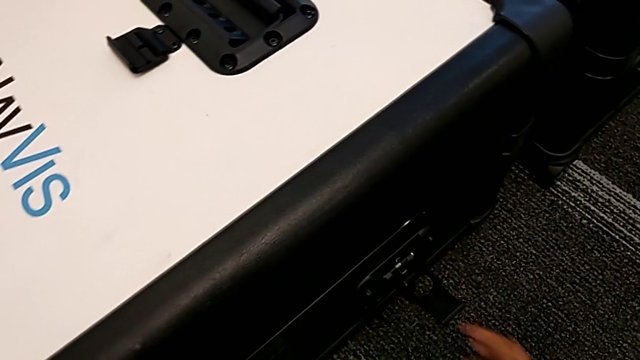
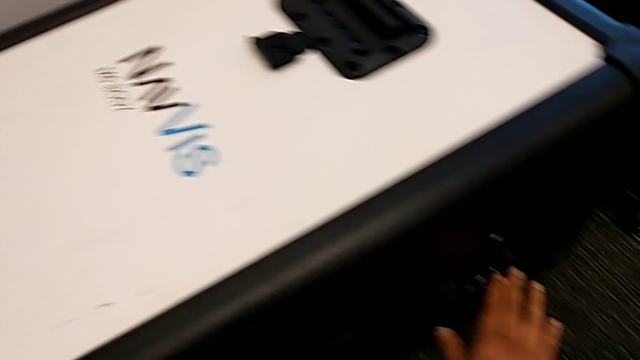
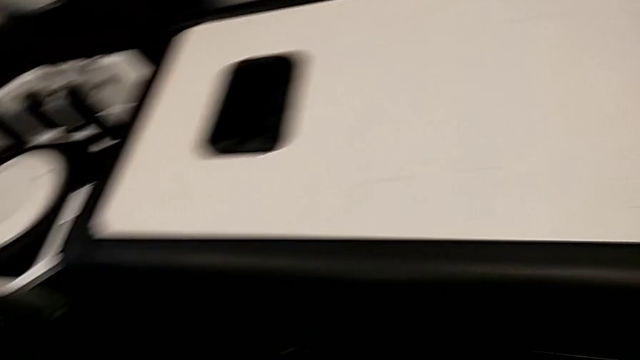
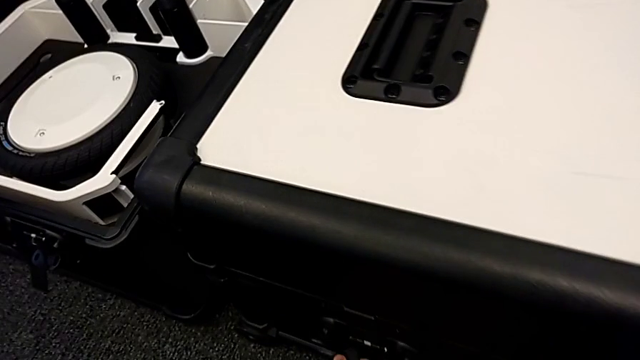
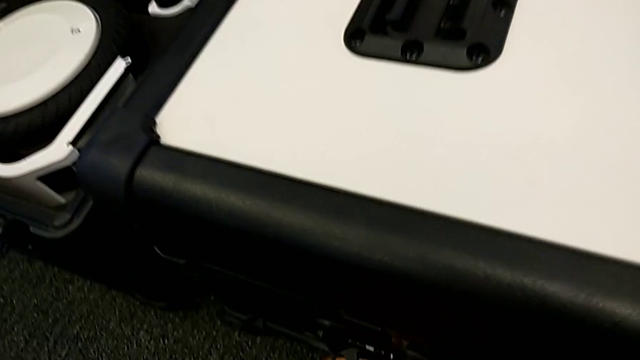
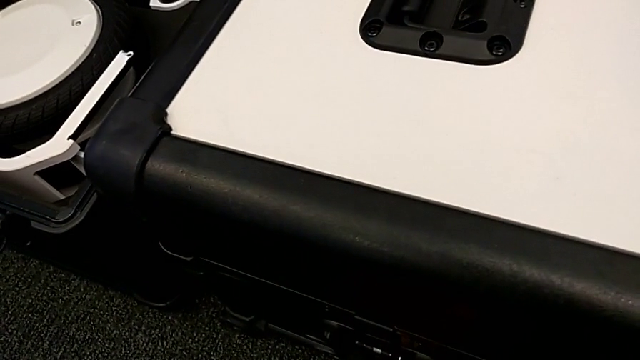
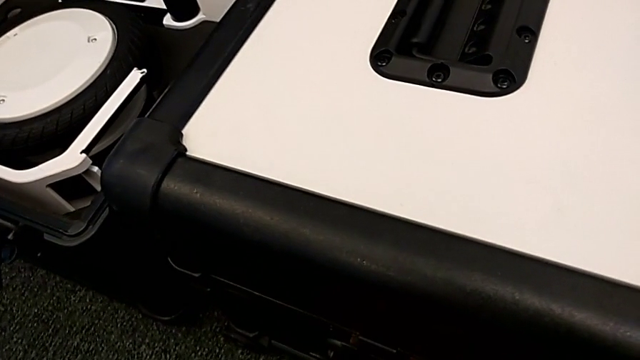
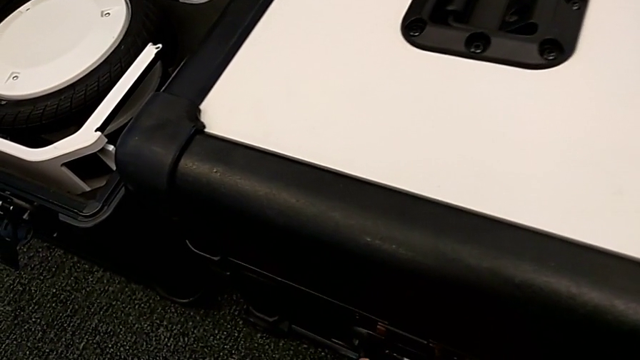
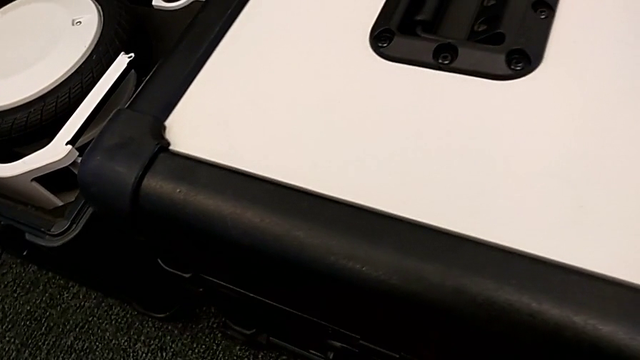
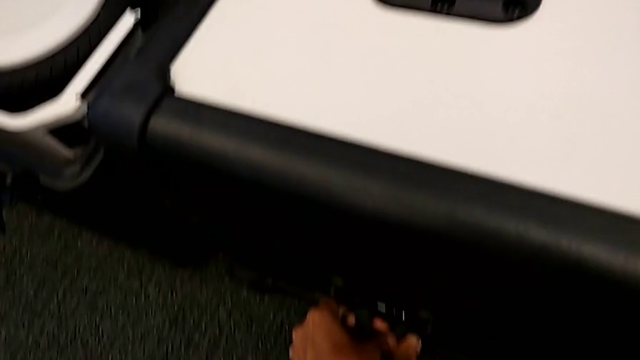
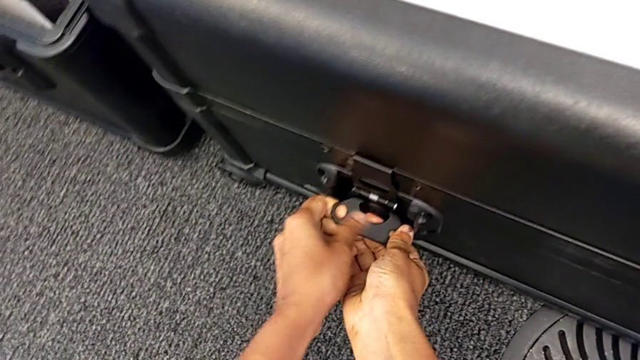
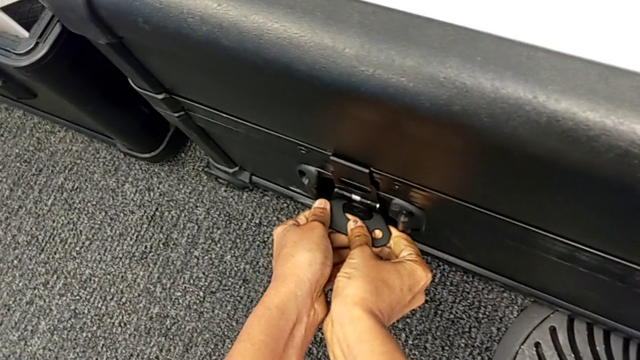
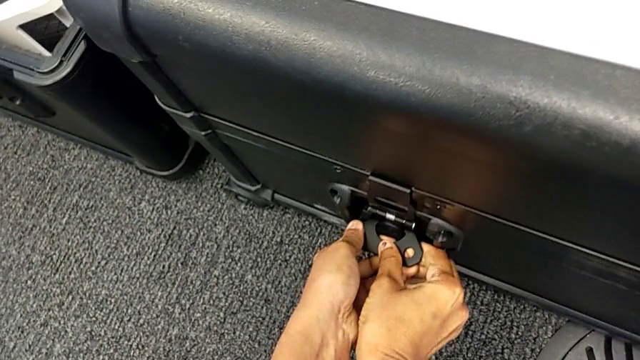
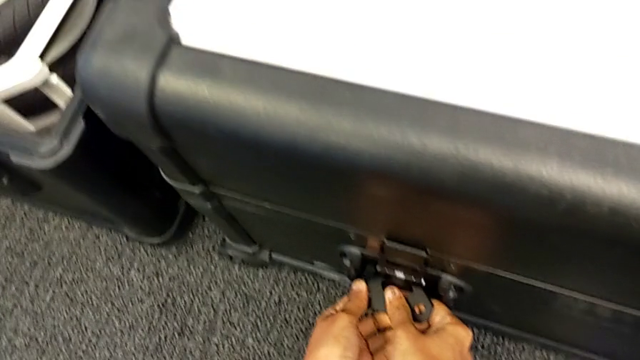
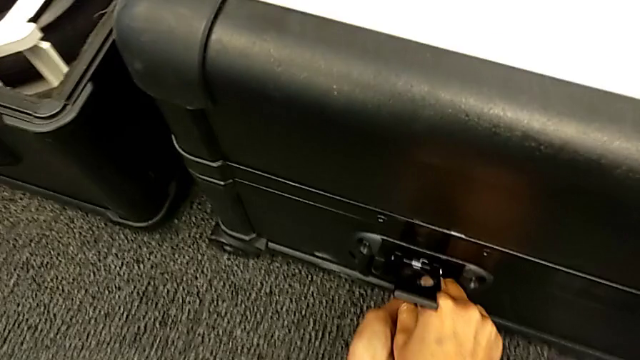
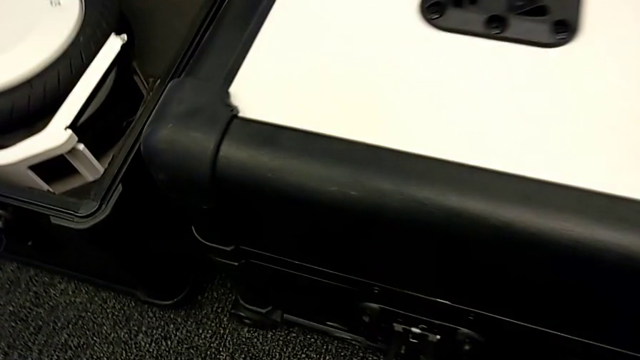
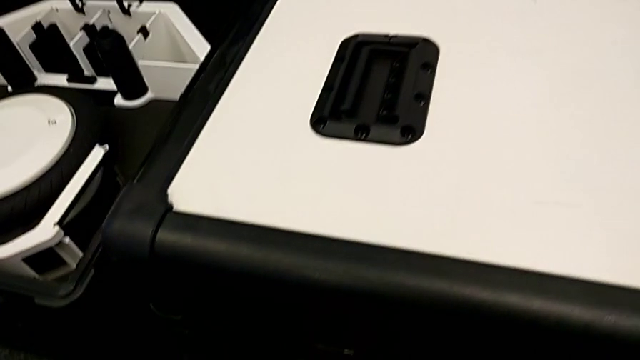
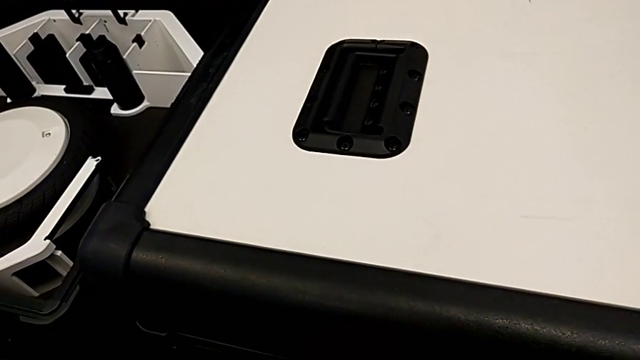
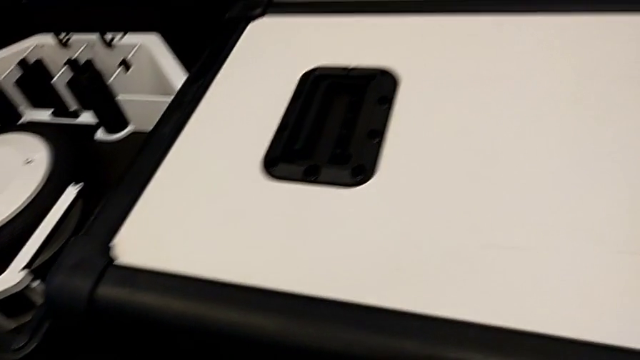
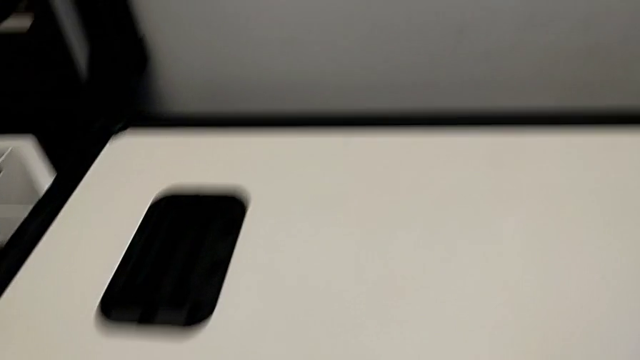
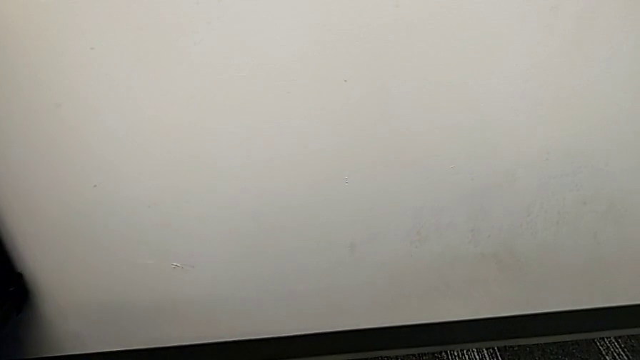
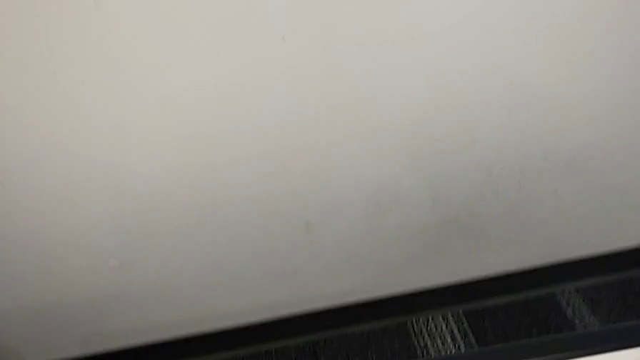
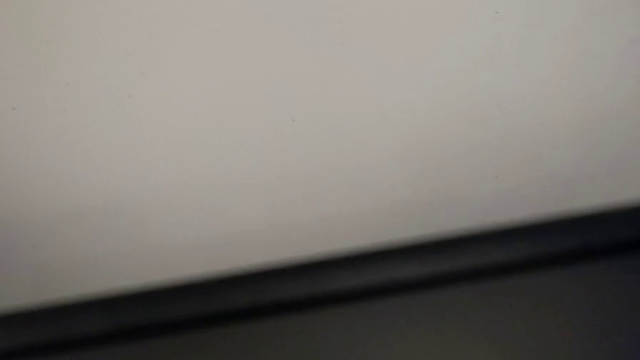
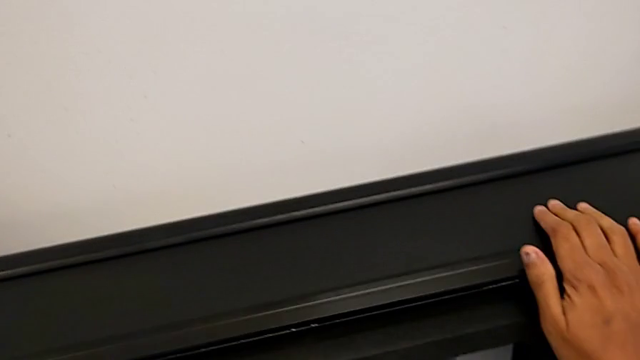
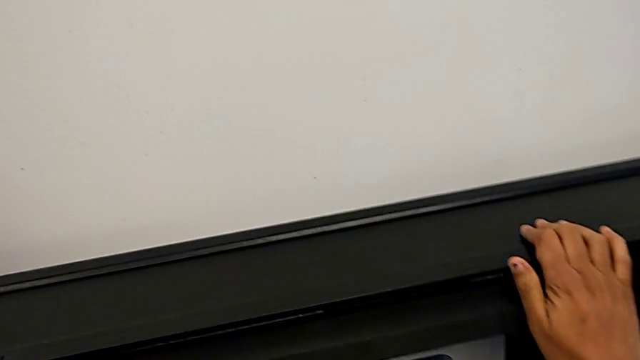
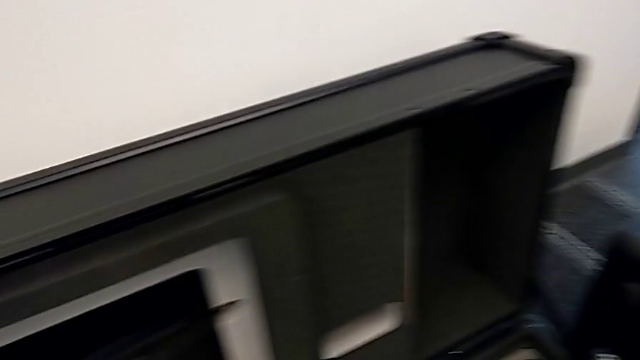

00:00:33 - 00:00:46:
The camera wearer is opening the boxes. They pull the first box lock, unlock it, unlock the second box and open the second box.

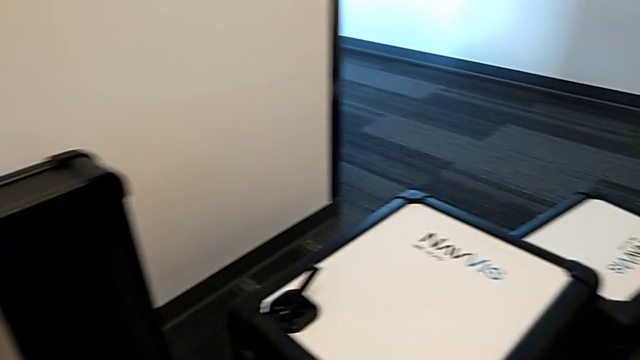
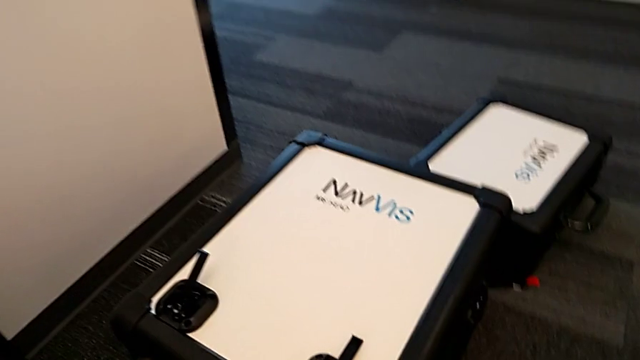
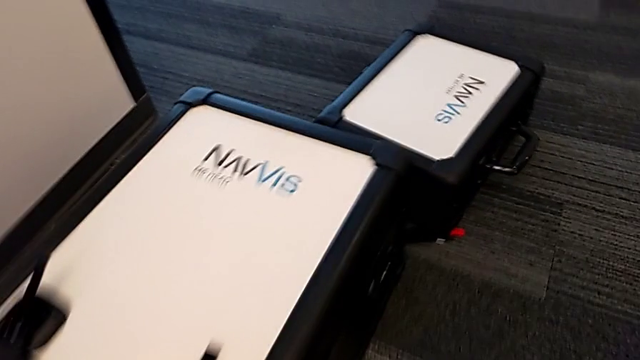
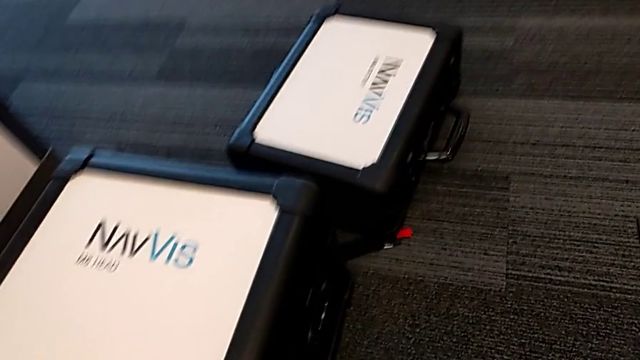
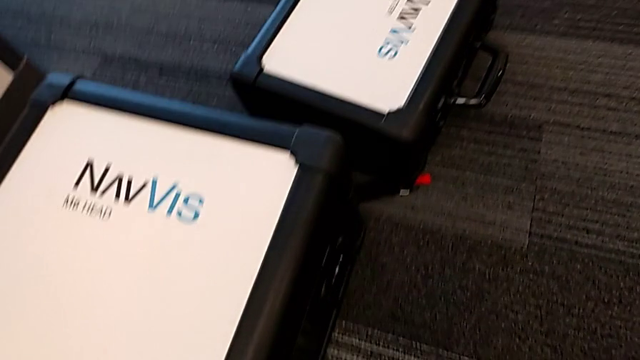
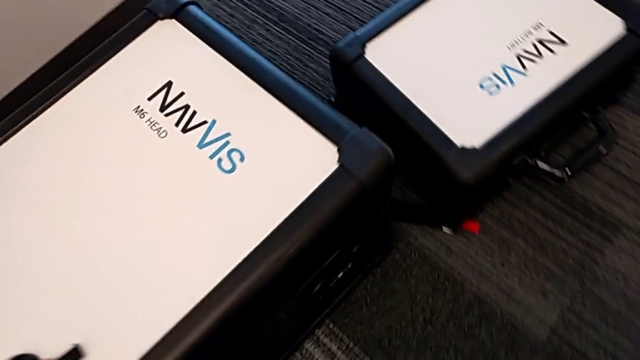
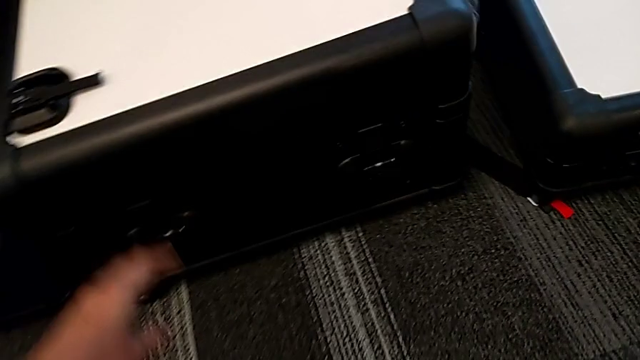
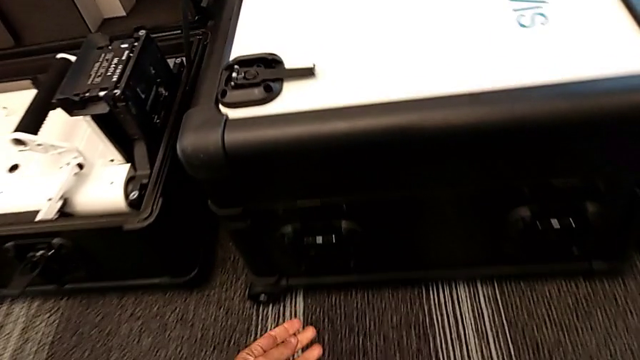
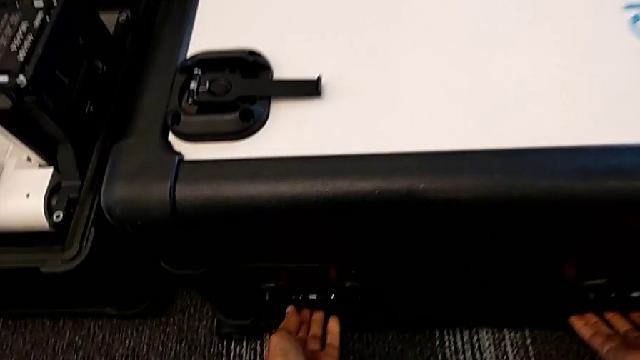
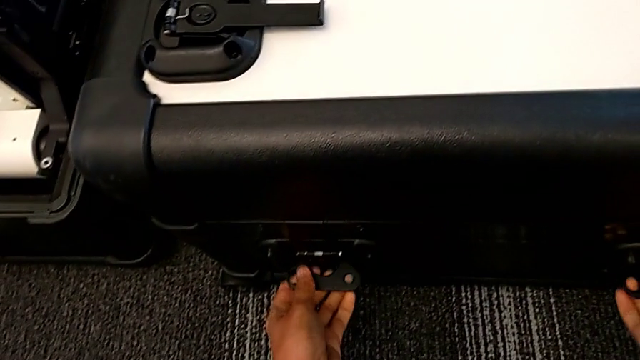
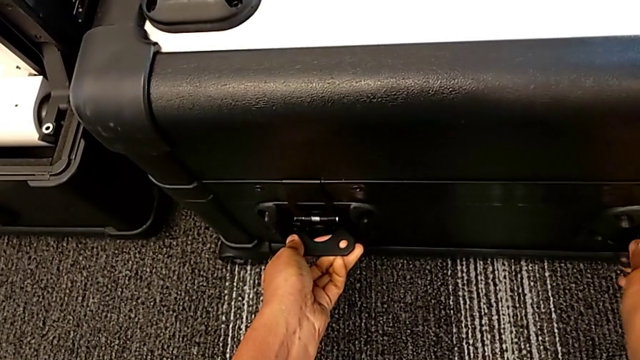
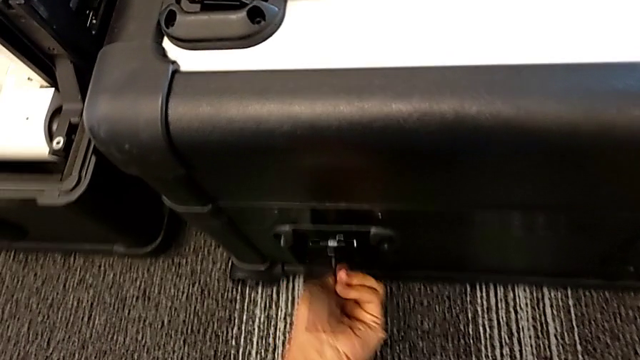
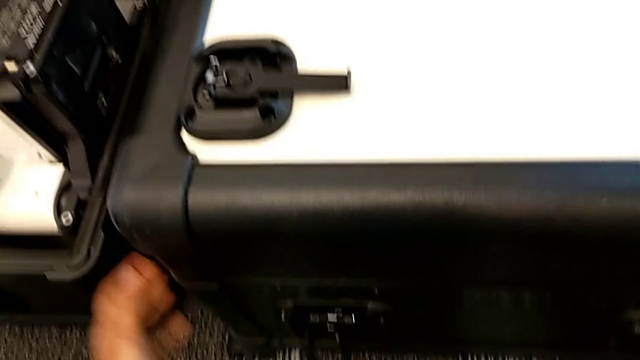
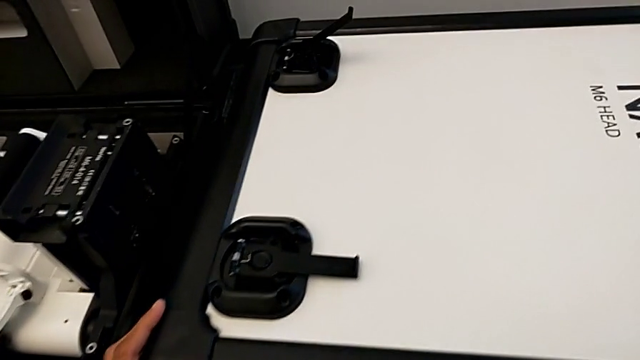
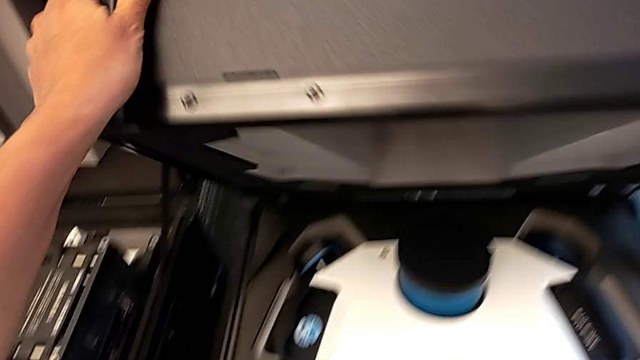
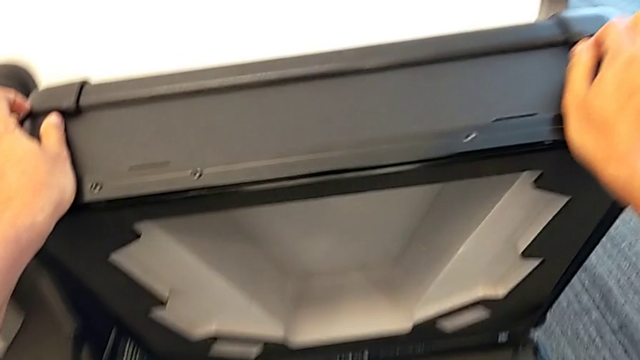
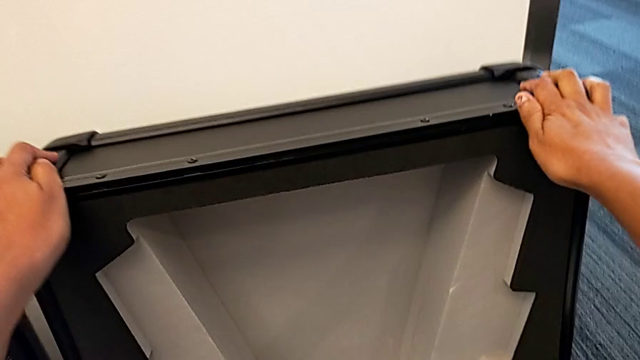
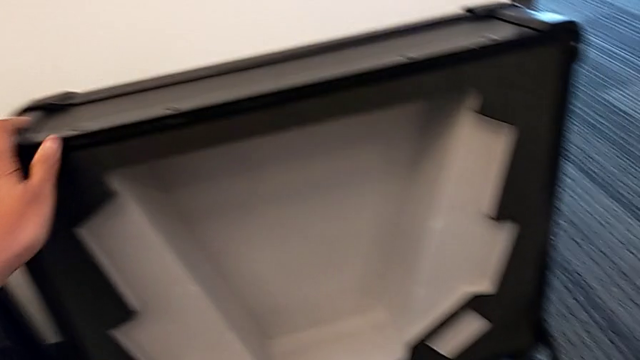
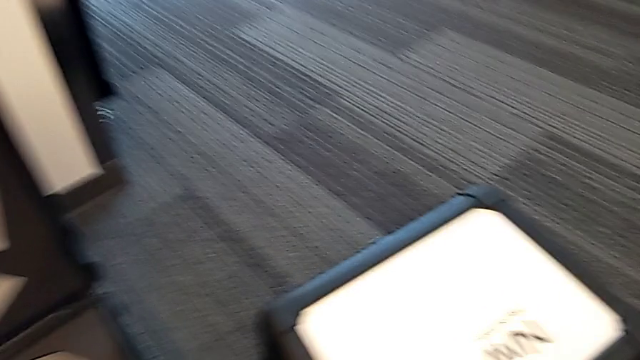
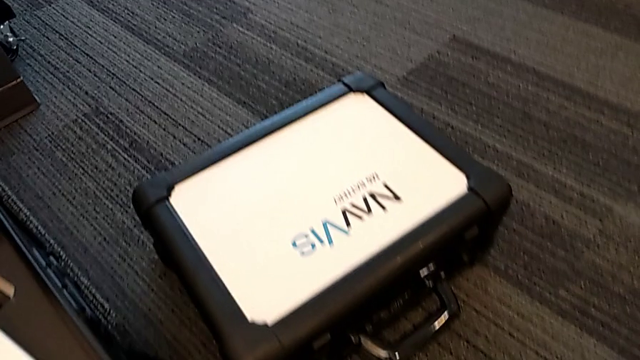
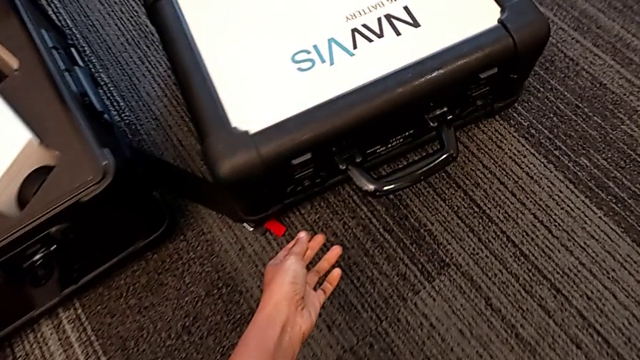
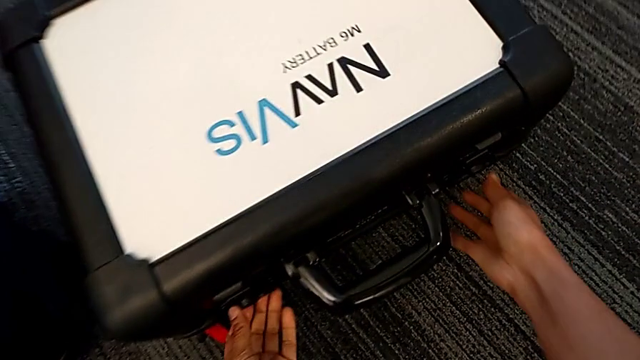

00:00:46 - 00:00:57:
The camera wearer is opening the boxes. They grab the box lock, unlock it and open the third box.
